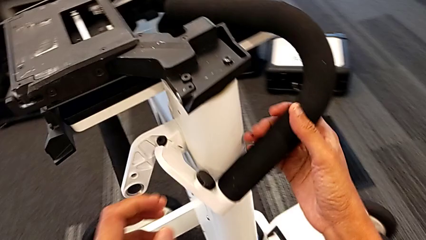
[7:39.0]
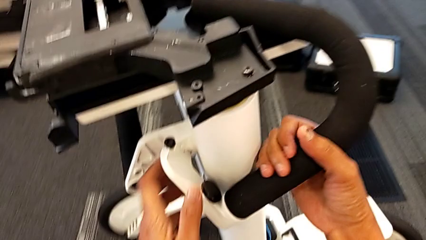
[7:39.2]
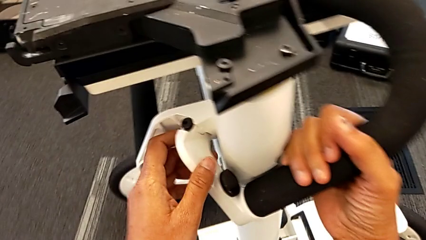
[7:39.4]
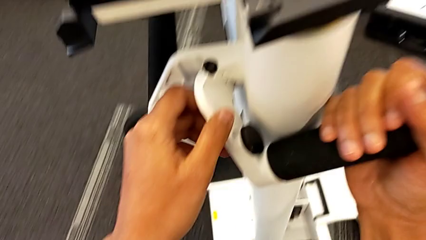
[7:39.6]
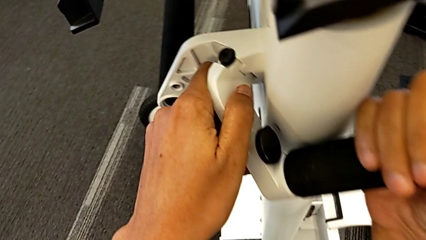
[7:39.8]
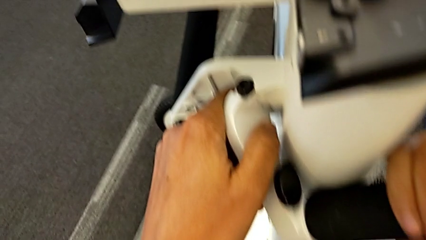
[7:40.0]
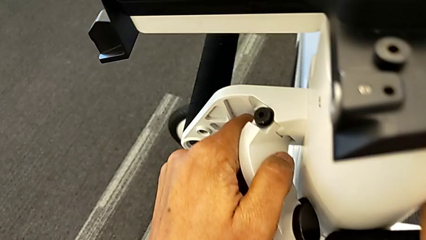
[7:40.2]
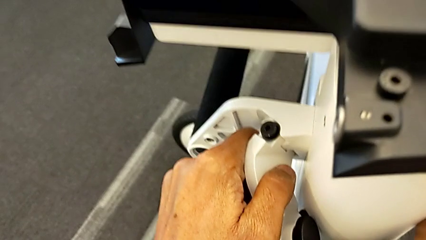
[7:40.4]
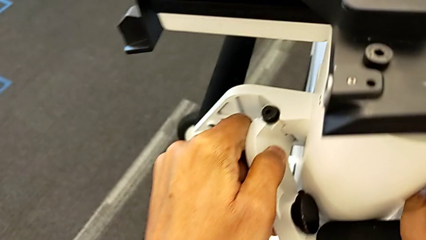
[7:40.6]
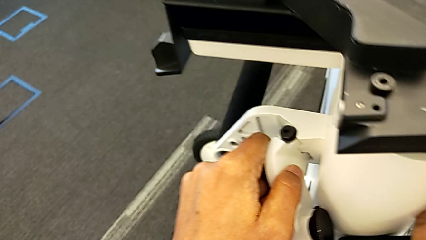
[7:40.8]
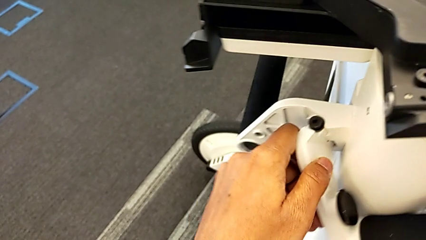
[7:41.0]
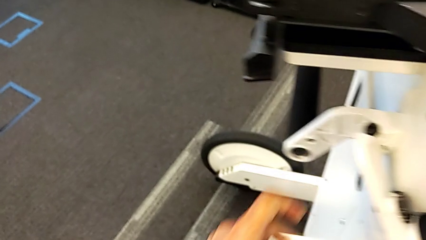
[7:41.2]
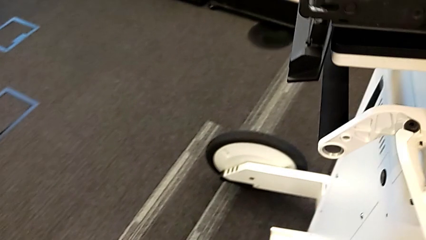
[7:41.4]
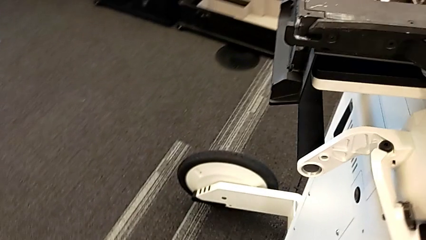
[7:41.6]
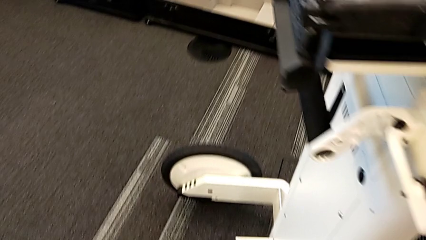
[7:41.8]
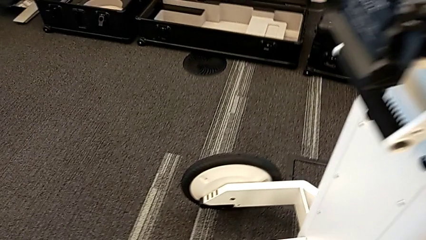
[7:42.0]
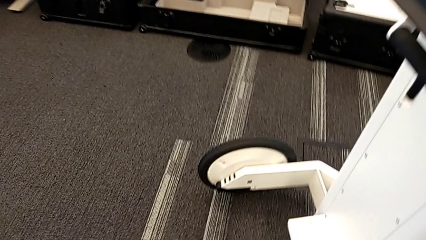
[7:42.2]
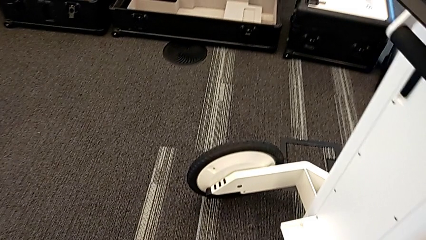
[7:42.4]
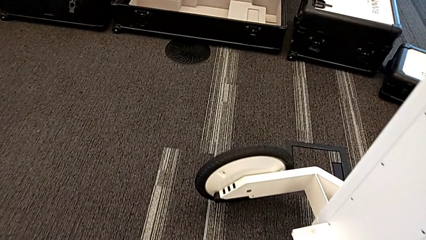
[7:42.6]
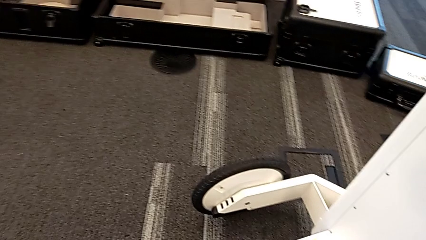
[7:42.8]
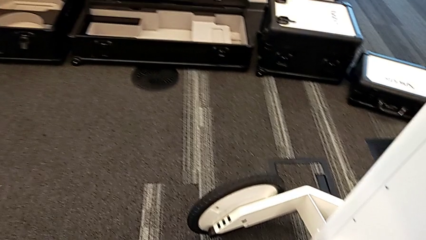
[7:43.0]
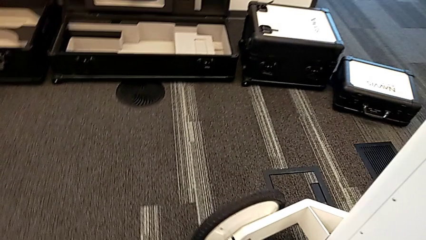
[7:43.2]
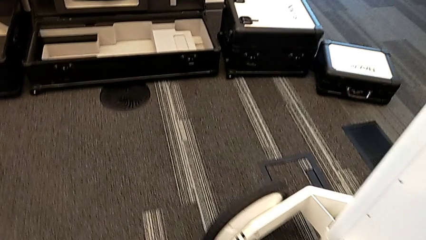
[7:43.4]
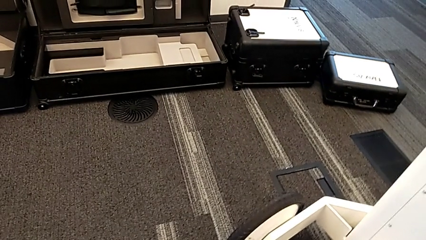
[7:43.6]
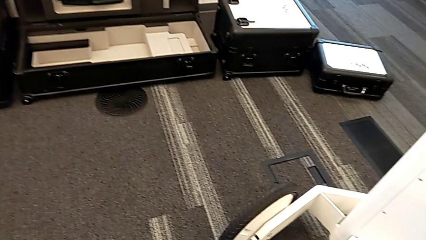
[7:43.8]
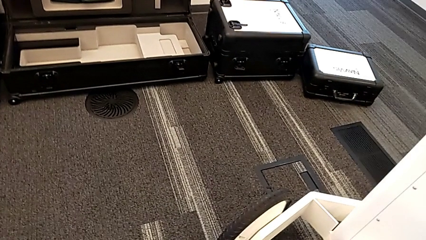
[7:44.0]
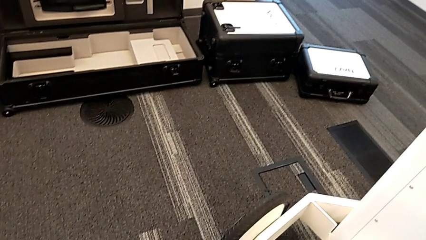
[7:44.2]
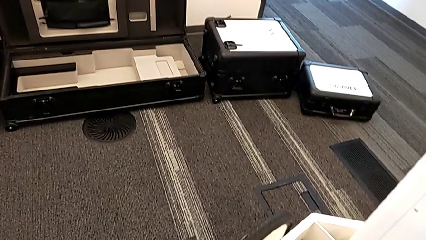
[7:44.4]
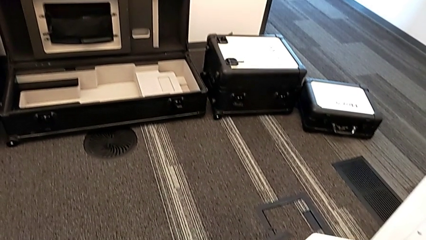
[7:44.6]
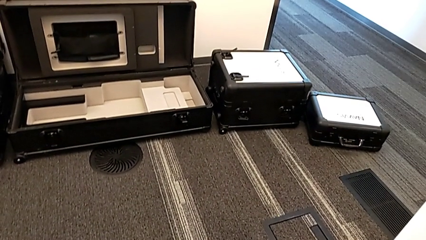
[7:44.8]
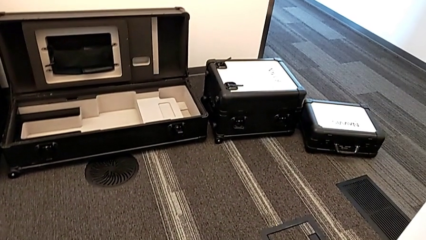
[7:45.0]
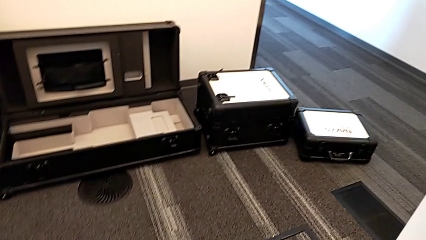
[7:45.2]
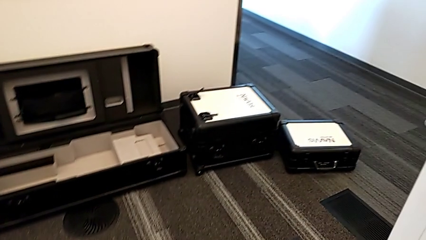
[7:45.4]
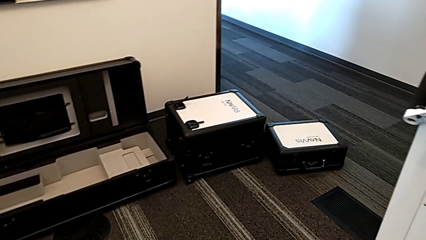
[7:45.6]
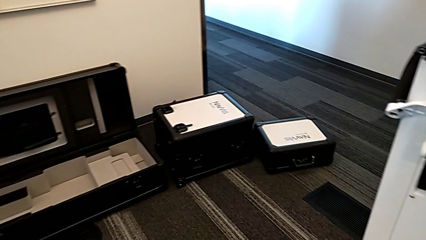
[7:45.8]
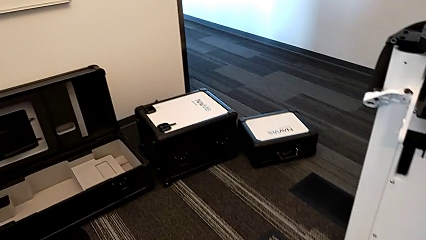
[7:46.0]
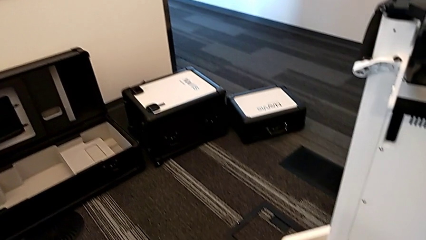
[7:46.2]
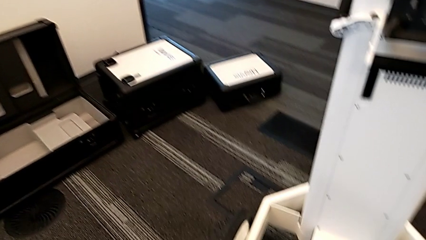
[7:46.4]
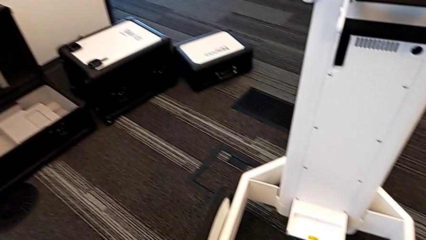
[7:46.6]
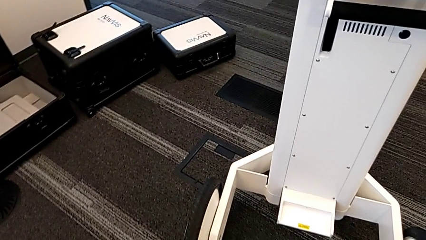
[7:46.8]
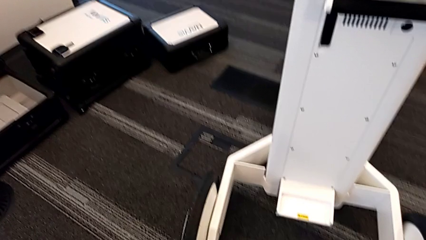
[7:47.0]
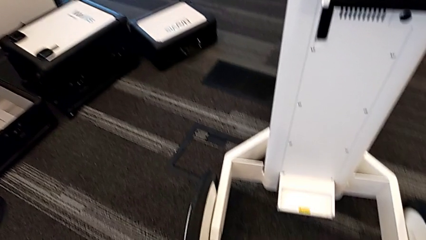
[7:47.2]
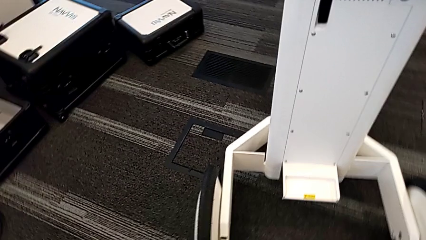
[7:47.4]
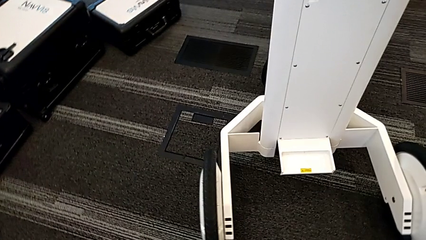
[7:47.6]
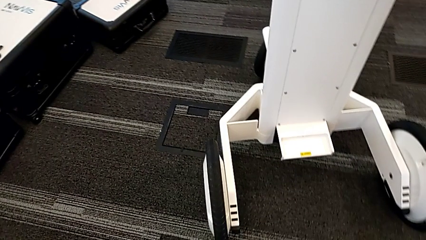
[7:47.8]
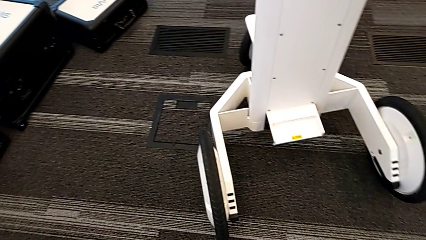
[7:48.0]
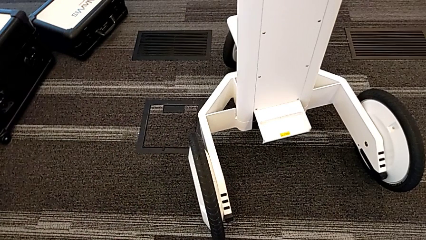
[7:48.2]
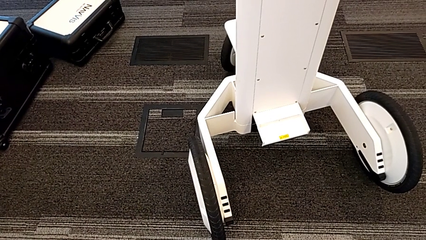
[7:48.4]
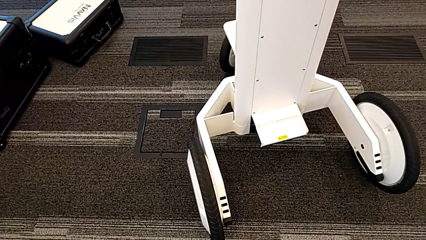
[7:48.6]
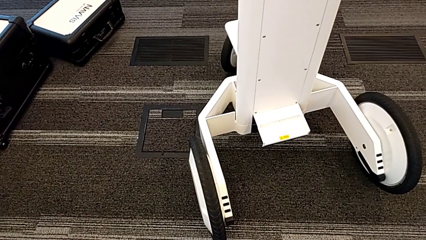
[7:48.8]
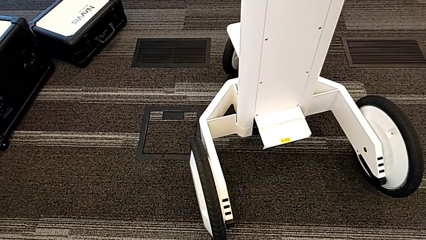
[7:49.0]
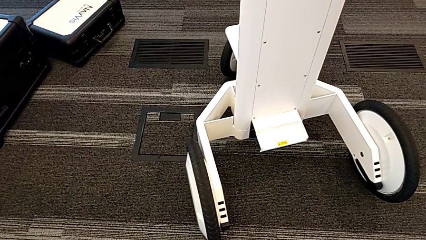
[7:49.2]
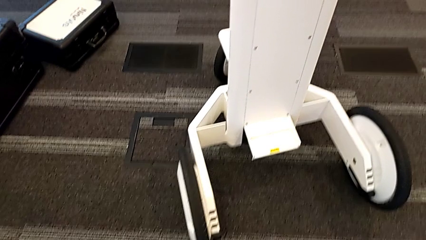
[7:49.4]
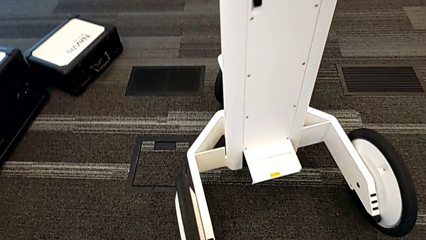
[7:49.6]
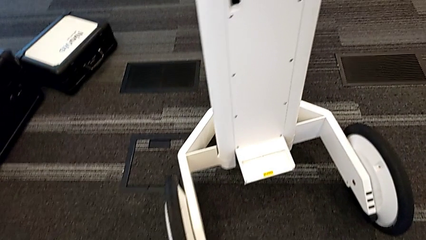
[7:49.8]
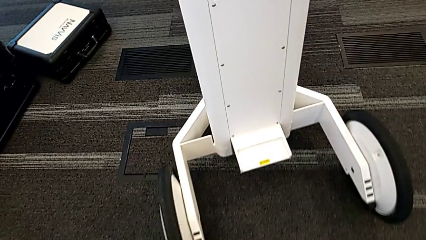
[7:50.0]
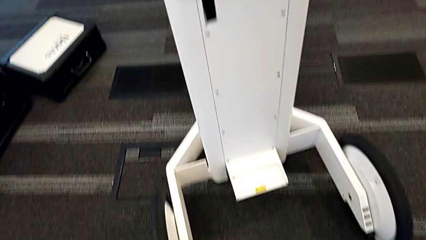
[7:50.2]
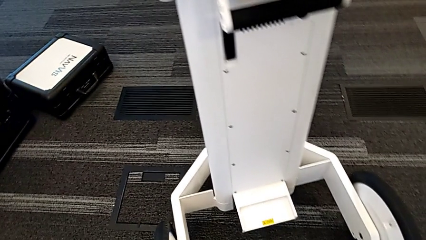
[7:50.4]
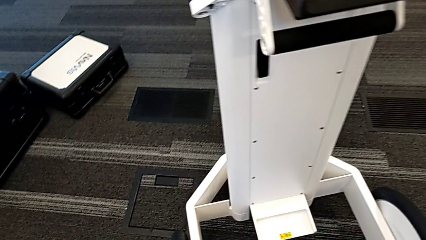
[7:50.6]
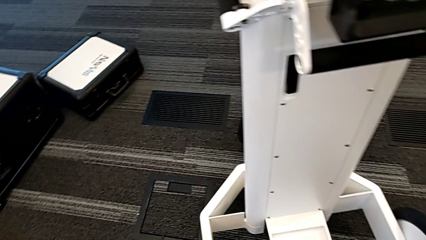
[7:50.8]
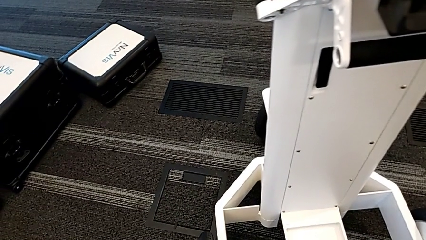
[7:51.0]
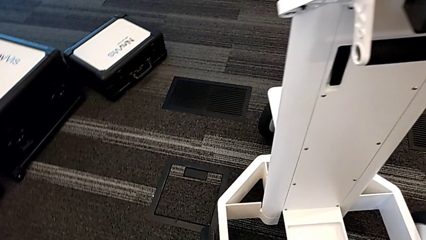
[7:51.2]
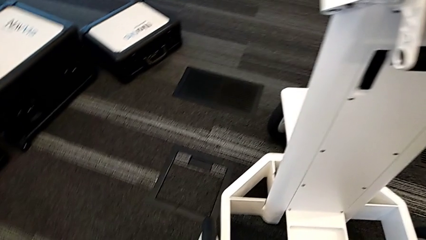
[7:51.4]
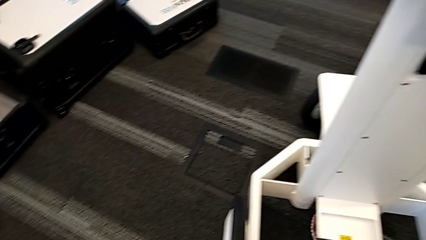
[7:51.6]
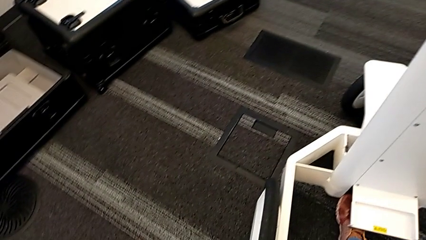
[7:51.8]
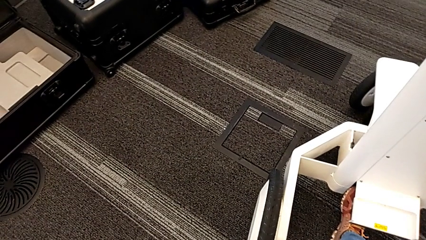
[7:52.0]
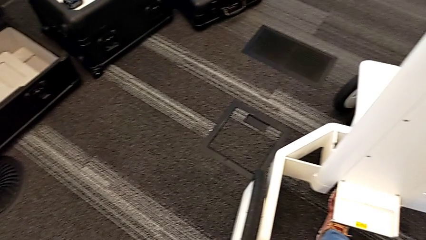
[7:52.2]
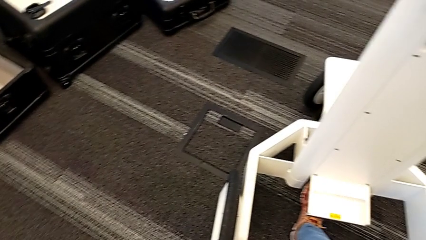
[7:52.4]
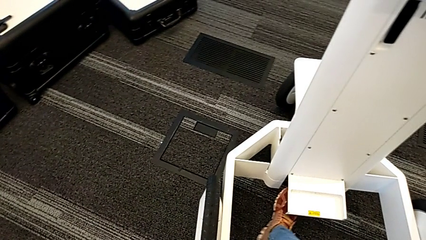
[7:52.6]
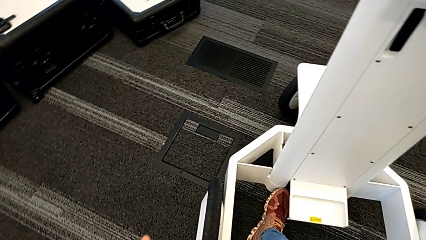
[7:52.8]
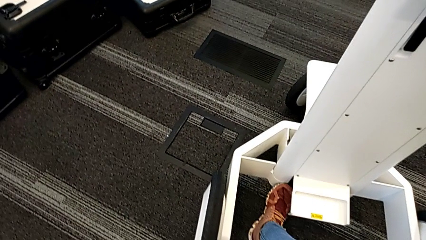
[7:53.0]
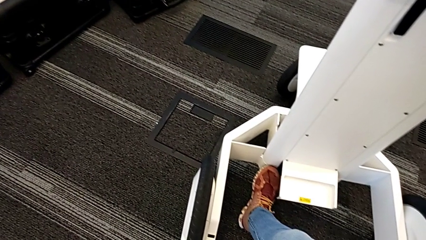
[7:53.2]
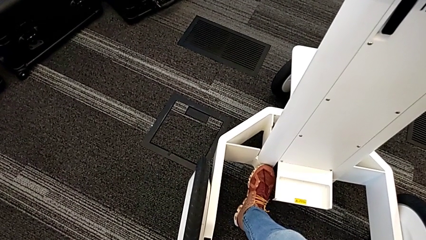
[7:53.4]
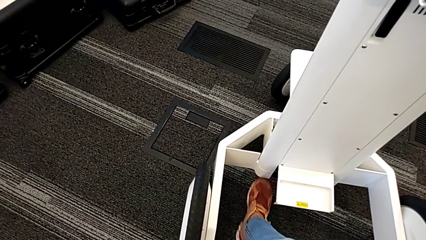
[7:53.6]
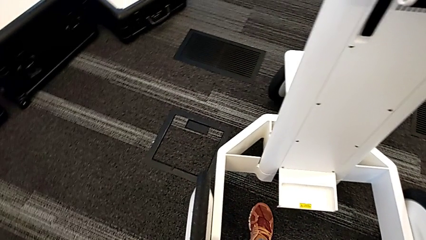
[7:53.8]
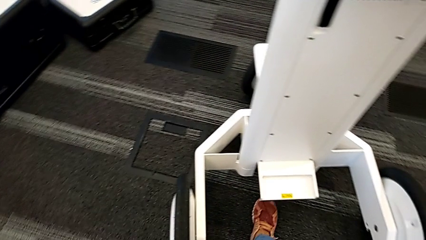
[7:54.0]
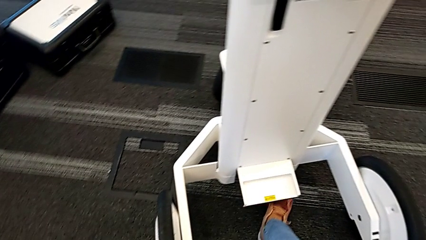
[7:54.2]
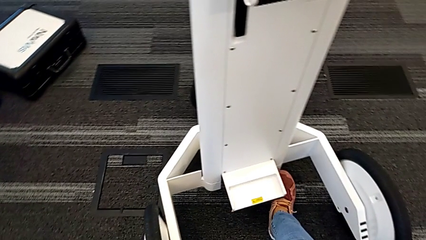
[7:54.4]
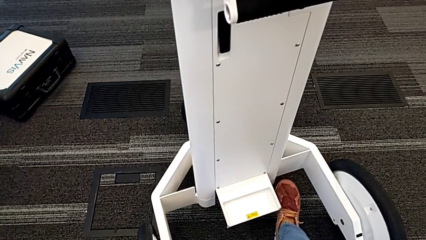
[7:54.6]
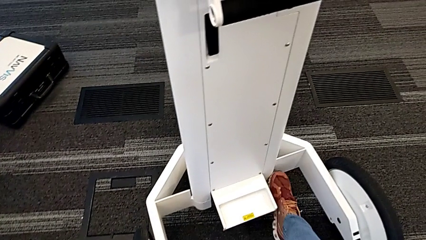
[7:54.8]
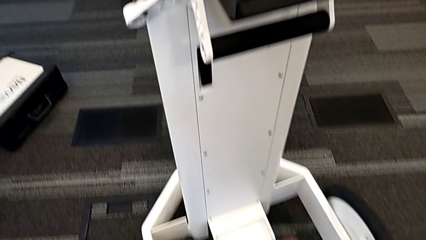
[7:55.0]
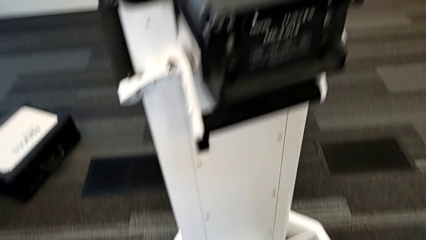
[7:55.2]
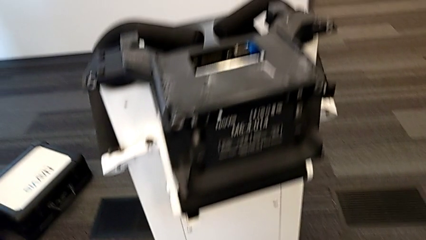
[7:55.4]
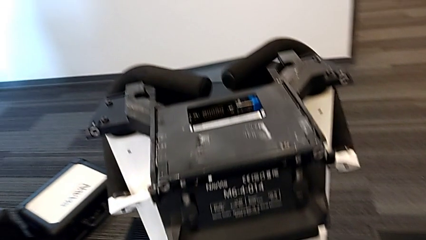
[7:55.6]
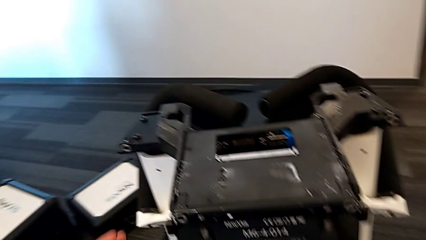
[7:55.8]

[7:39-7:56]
The camera wearer is attempting to pull out the bottom M6 body. They lift the handle, inspect the NavVis and push the M6 body lock.
